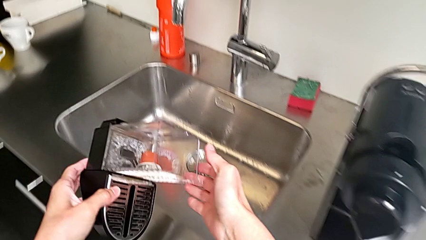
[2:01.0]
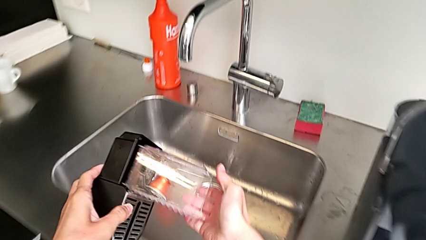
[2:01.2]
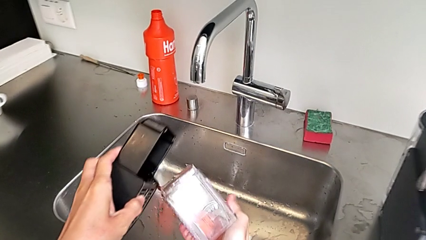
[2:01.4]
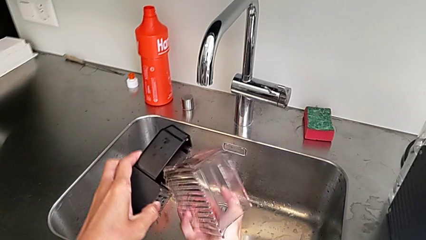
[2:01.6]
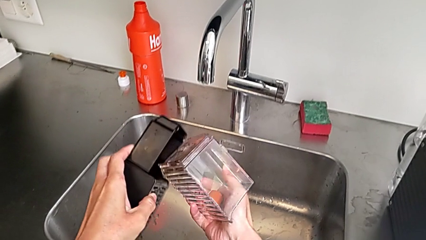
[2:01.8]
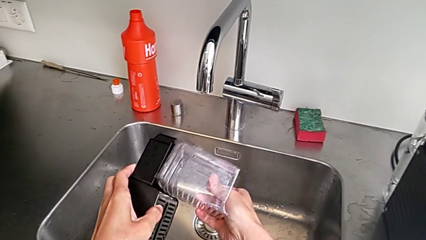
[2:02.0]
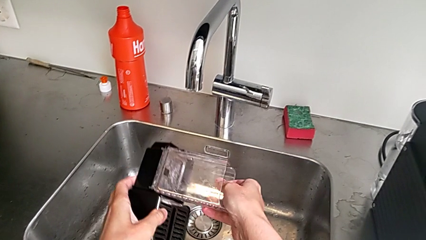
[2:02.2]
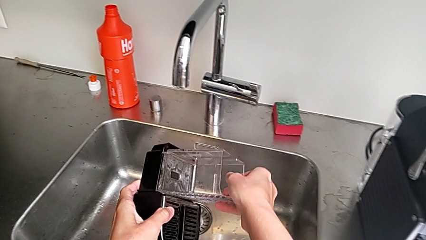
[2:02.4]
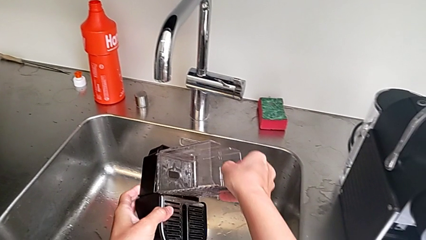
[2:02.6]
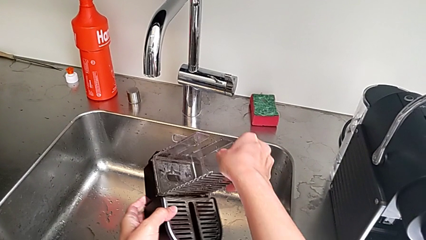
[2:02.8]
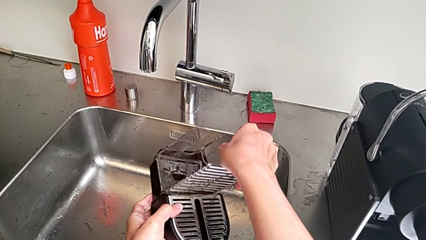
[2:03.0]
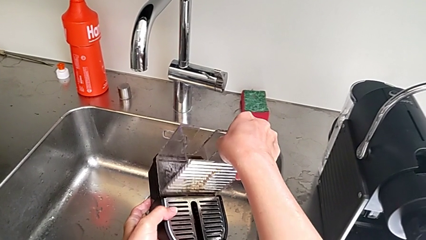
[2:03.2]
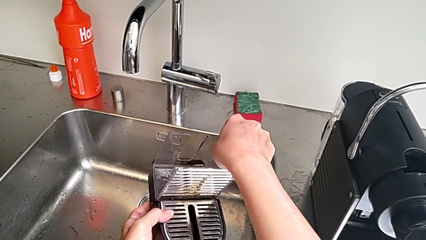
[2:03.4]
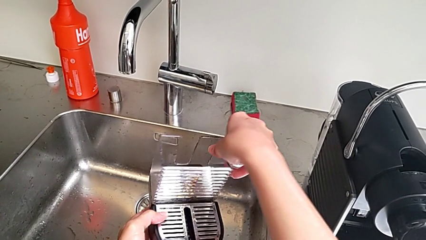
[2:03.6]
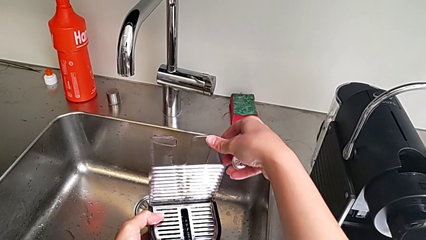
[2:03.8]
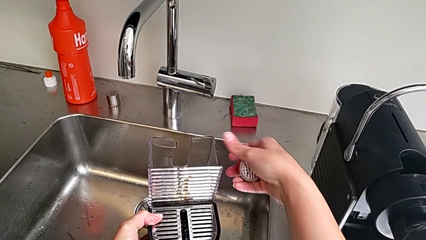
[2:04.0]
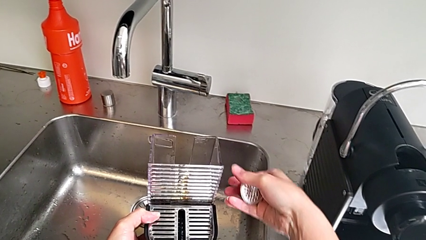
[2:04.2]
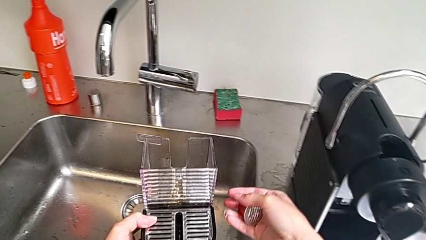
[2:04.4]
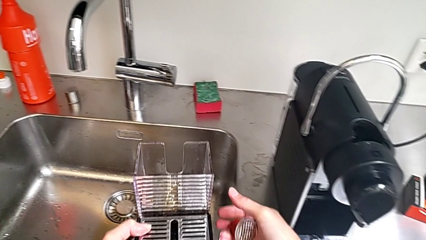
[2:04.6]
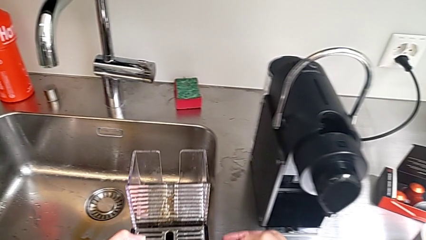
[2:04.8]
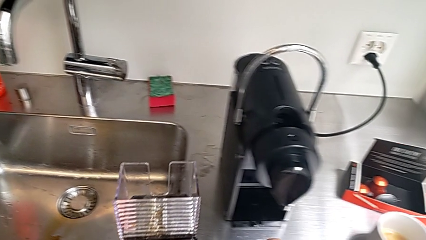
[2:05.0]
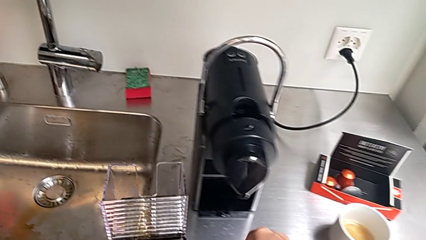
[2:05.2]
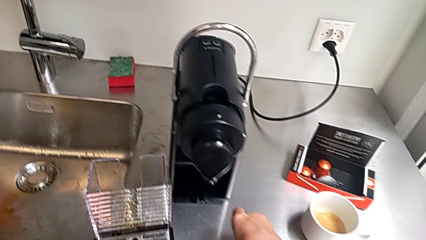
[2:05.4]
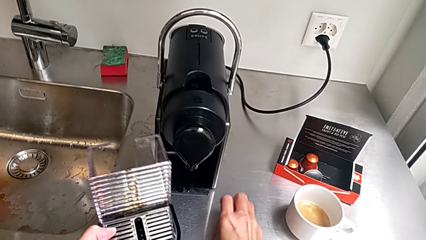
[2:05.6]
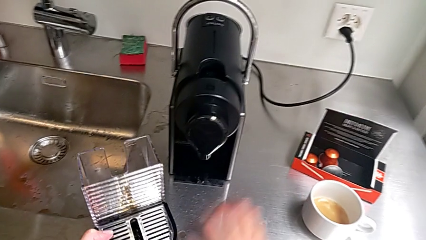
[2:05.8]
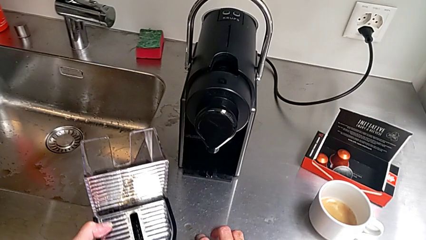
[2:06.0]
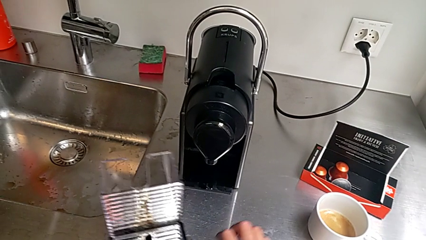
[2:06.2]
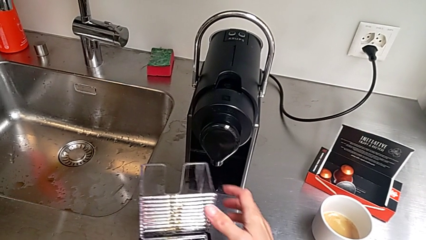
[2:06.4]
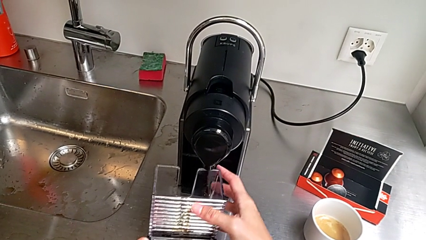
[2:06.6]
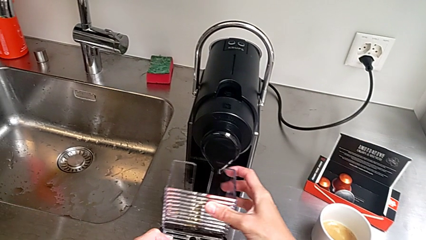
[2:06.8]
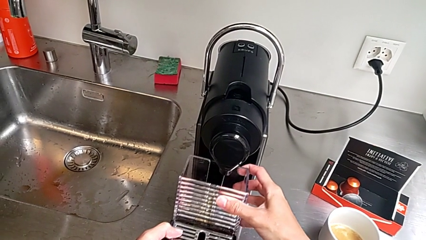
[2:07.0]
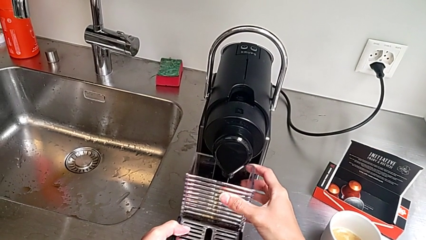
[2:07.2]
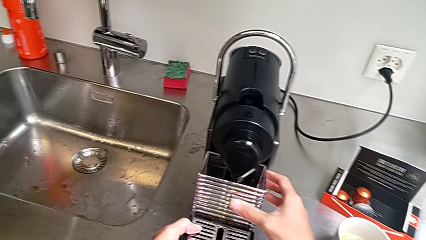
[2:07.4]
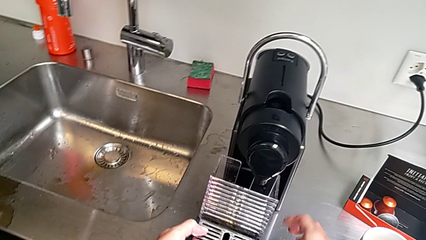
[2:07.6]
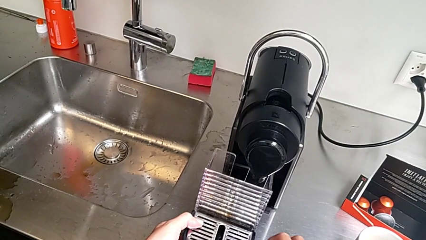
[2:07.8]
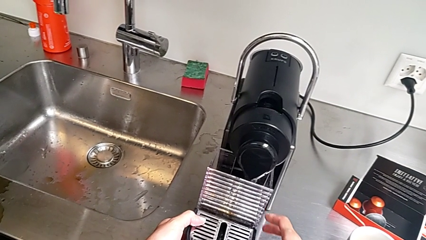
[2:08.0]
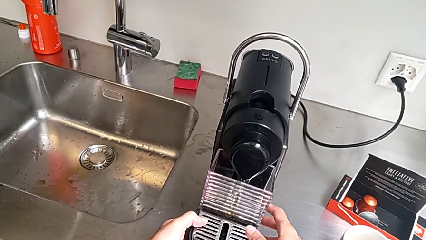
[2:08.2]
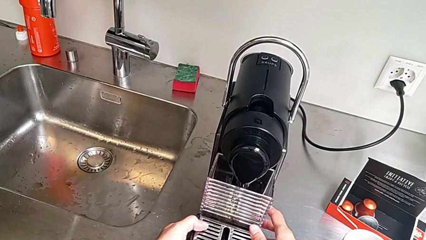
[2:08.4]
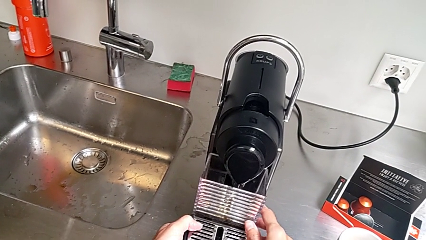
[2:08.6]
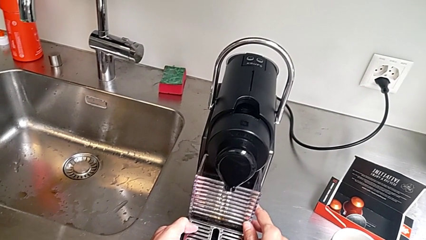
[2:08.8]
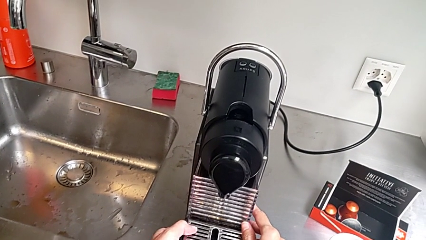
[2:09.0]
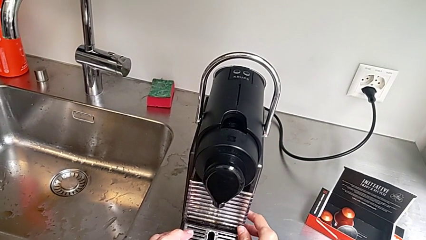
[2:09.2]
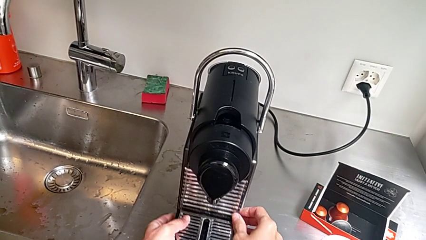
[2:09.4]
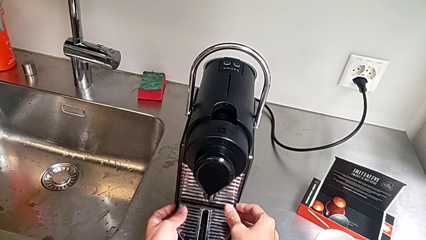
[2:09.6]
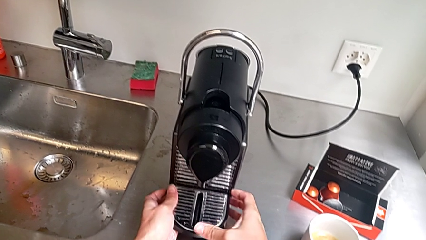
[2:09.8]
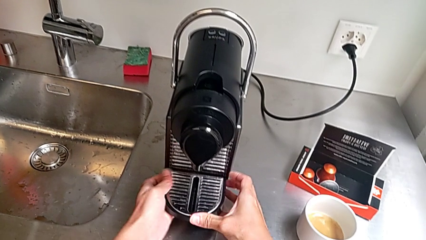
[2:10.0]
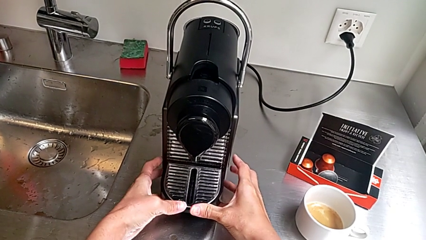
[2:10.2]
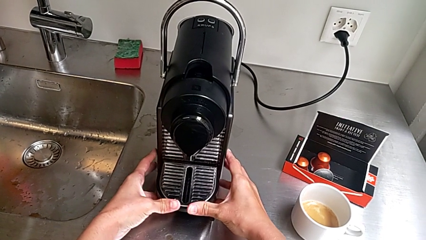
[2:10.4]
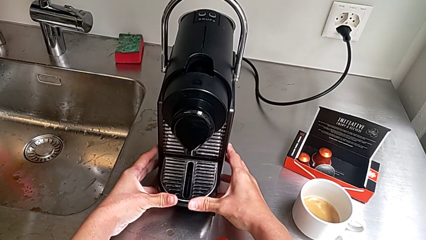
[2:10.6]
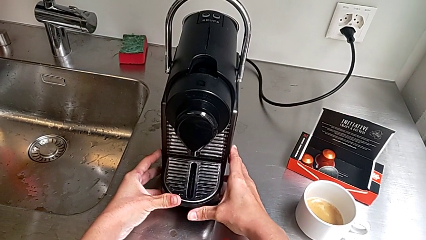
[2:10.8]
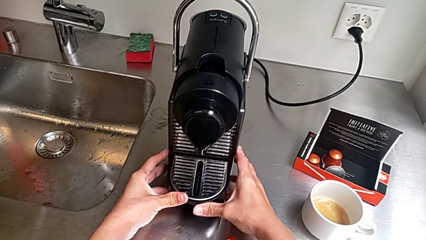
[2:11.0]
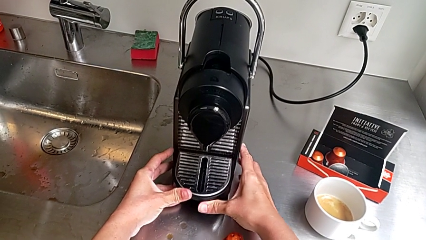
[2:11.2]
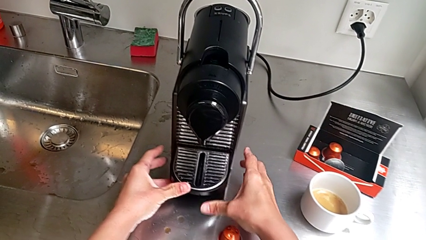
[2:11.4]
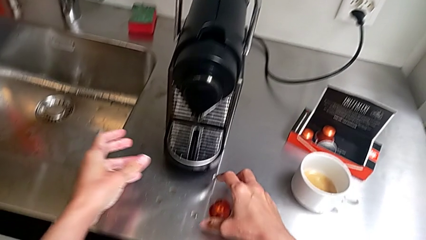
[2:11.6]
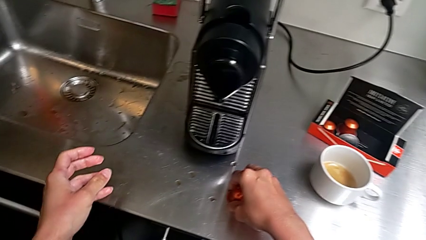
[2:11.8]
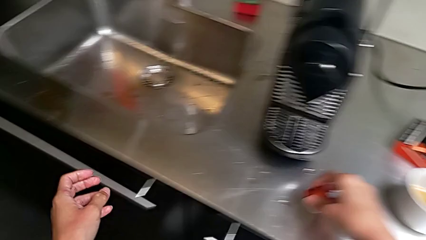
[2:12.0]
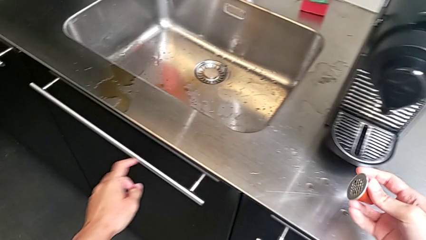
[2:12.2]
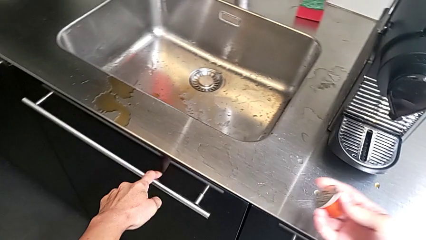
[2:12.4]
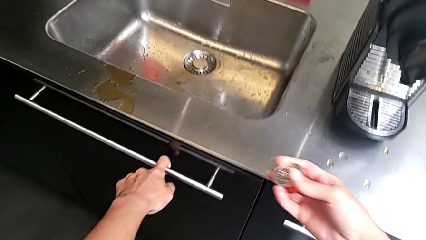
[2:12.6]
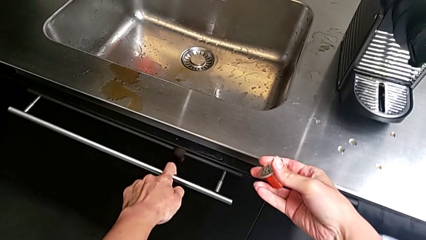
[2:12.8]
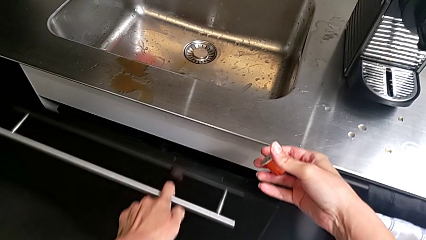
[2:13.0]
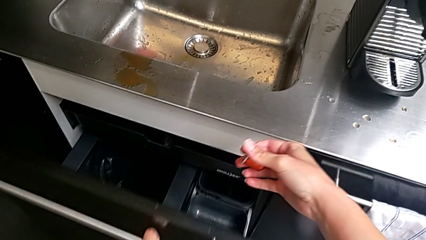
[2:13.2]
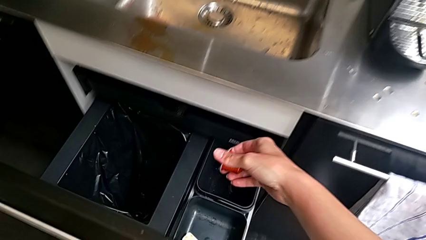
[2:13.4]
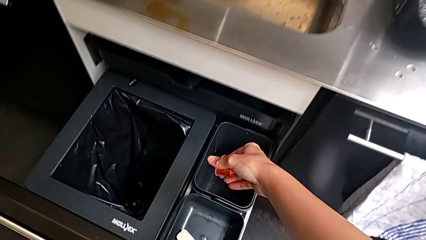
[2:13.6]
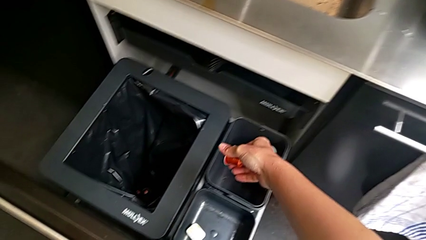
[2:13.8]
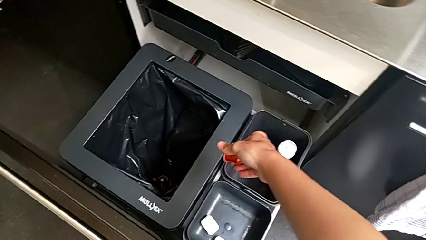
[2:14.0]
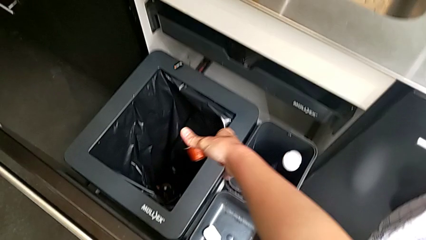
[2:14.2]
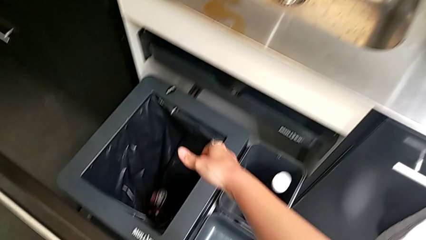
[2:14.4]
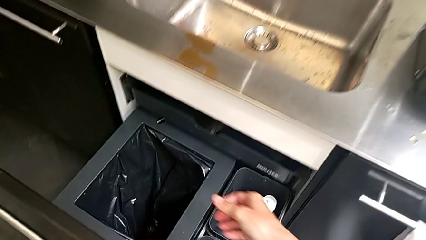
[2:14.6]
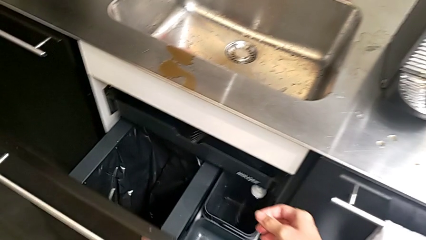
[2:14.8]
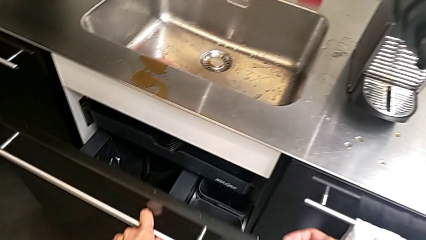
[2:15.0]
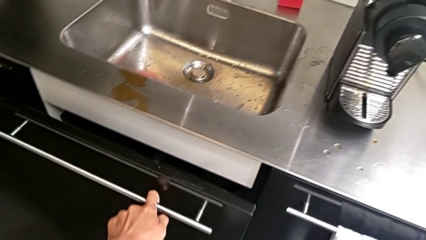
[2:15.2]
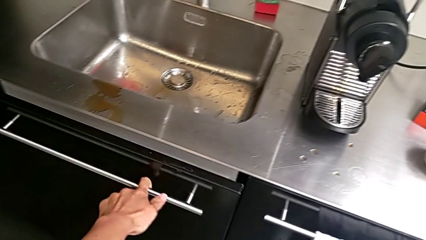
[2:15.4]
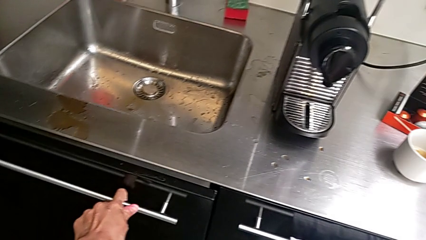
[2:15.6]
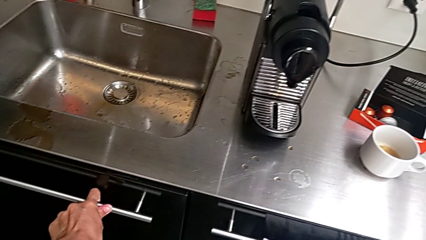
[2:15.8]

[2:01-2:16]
The camera wearer is emptying the container of capsules. They wrongly drop the capsule container with the left hand, grab it and place it with the right hand, lift the drip tray with the left hand, insert it and press it with the right hand, grab the coffee capsule and lift it with the right hand, open the garbage bin with the left hand, drop the coffee capsule with the right hand and close the garbage bin with the left hand.

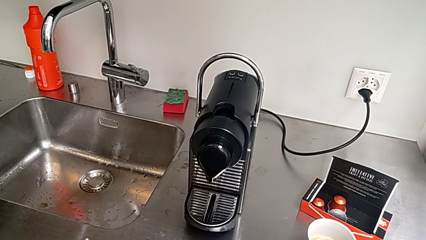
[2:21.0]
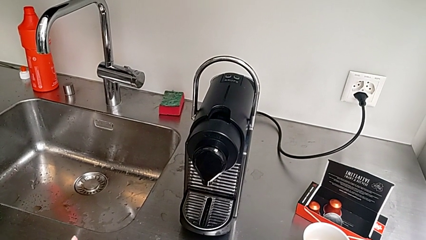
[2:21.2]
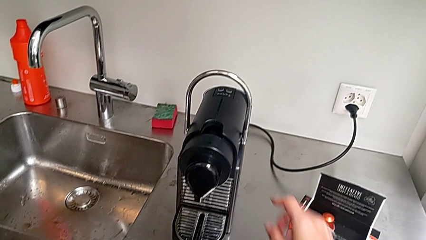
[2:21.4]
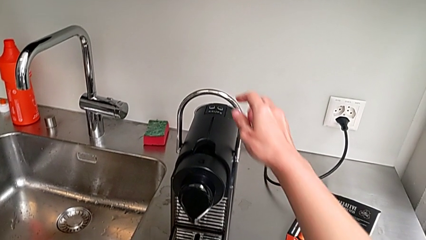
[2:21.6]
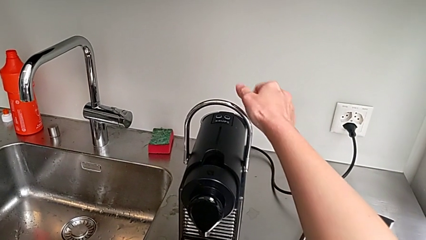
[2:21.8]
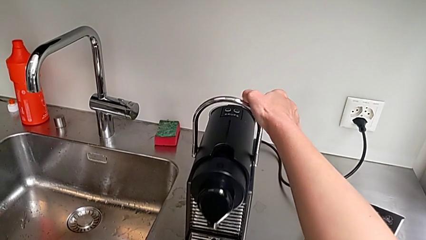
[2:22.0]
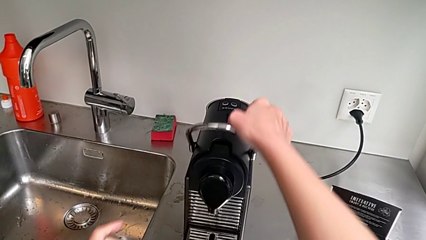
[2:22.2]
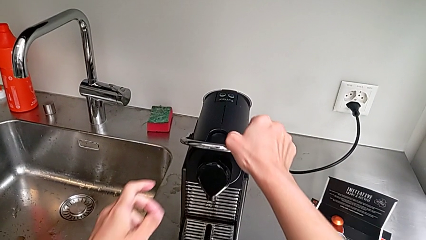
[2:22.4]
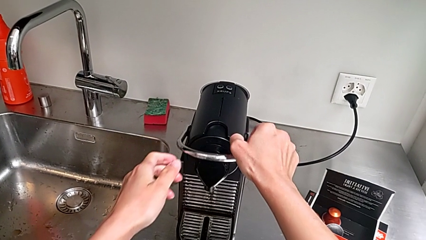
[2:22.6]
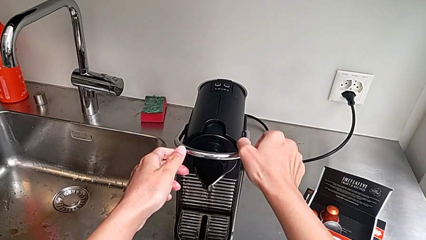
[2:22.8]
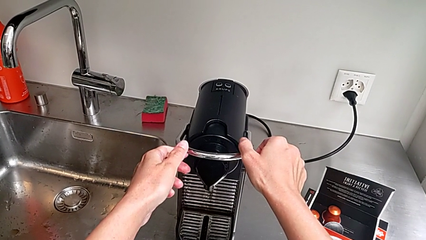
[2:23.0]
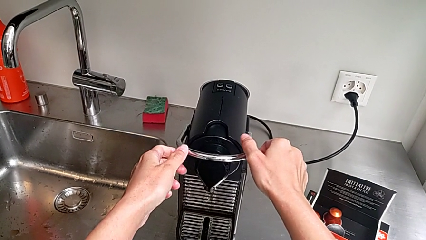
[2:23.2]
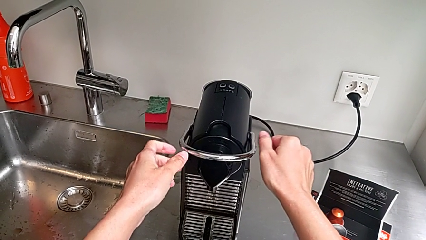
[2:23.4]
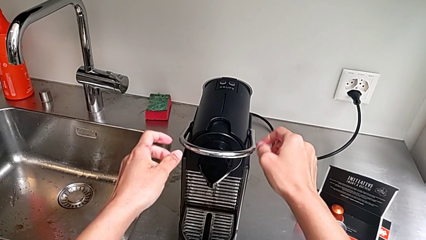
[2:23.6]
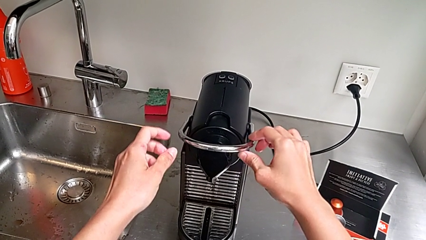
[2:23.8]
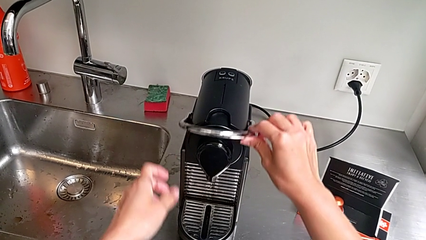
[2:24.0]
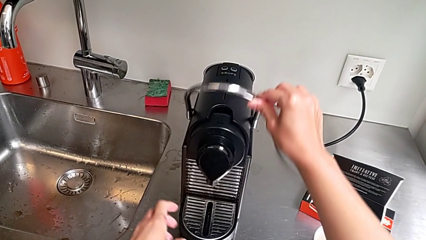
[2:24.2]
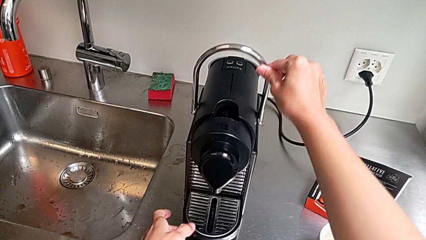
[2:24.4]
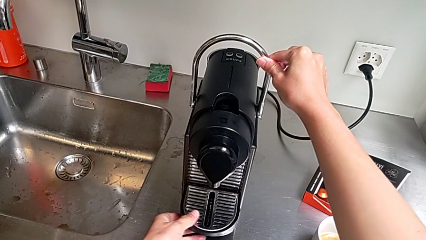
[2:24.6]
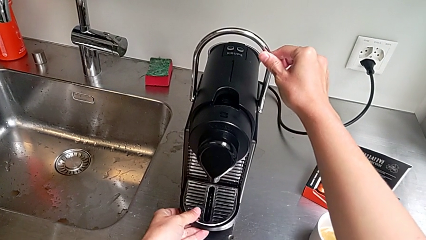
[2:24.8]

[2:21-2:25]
The camera wearer is emptying the drip tray. They wrongly approach the lever and lift it with the right hand.
